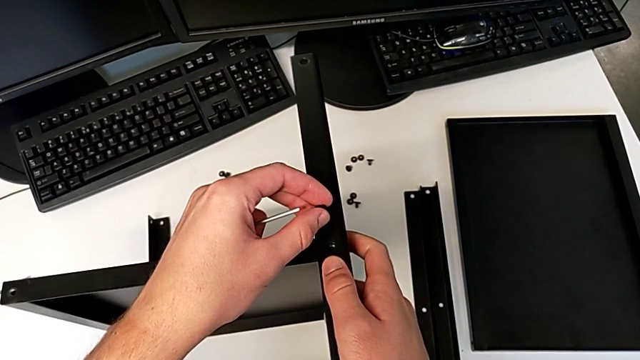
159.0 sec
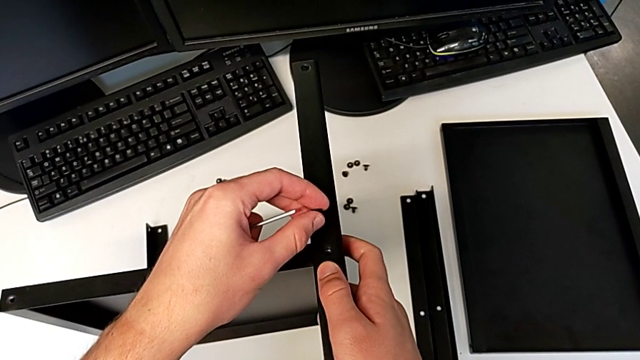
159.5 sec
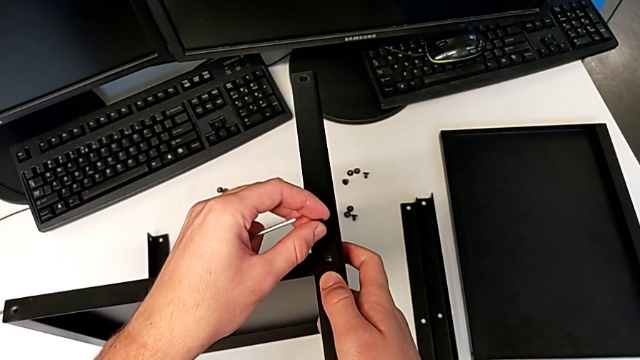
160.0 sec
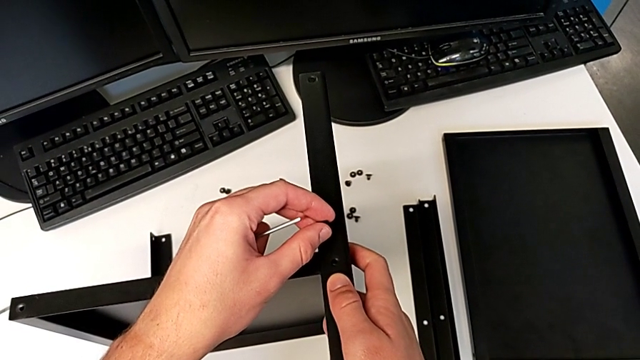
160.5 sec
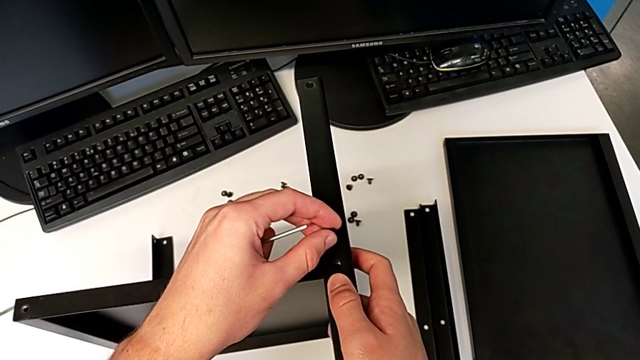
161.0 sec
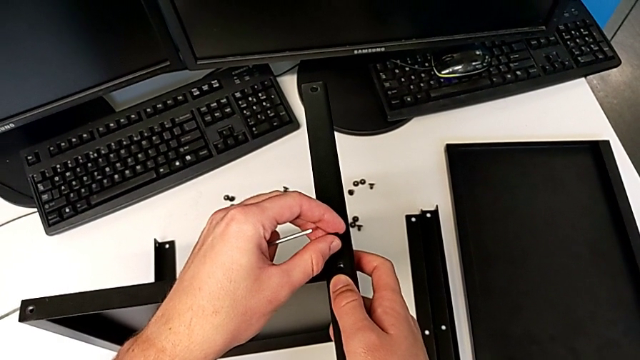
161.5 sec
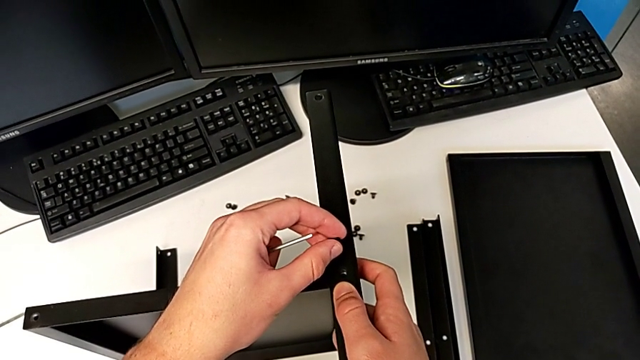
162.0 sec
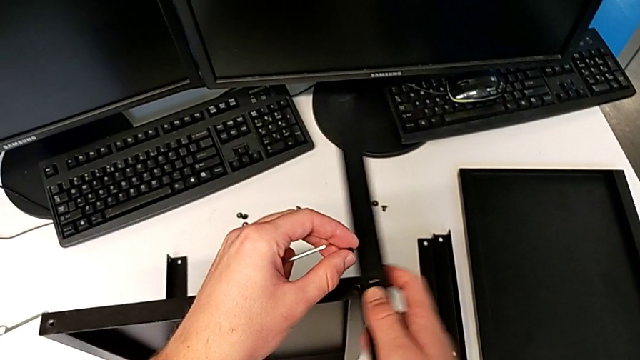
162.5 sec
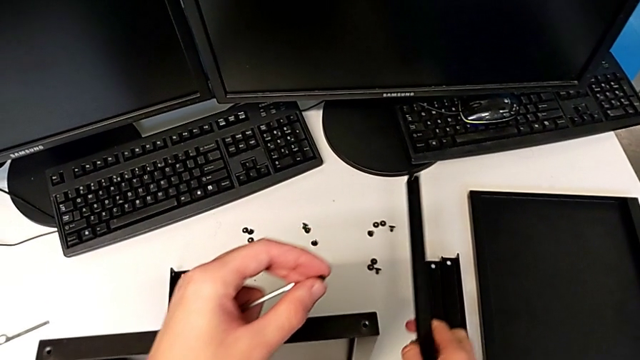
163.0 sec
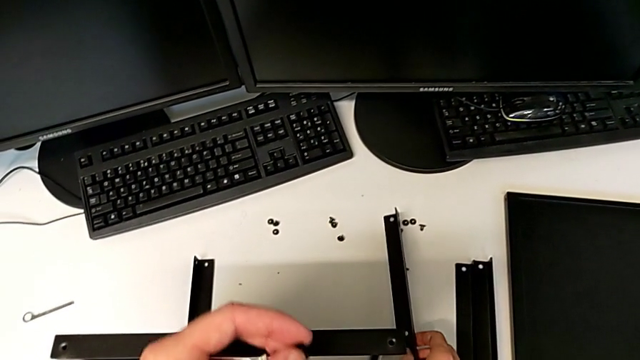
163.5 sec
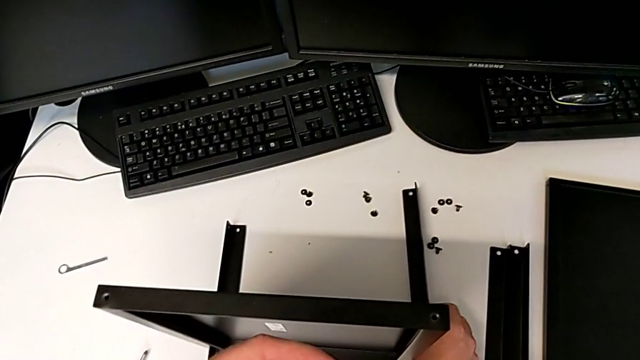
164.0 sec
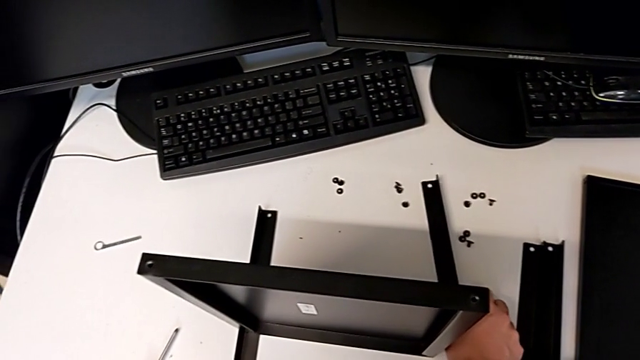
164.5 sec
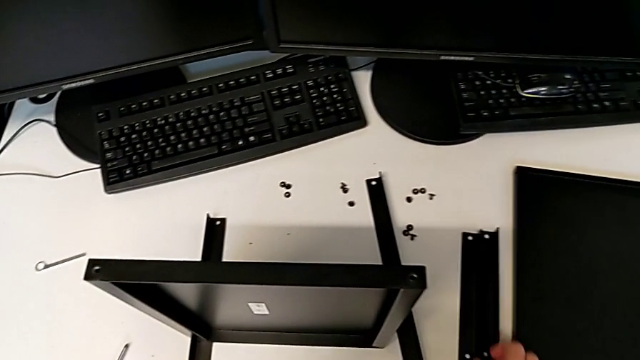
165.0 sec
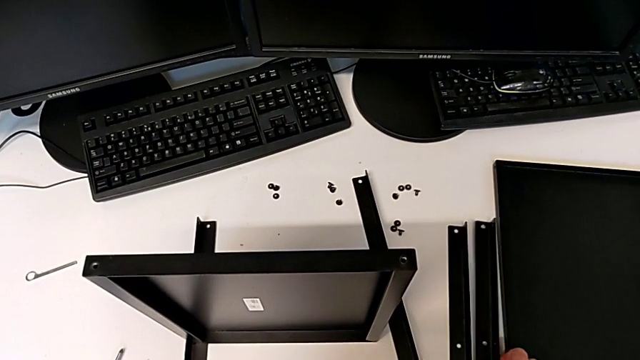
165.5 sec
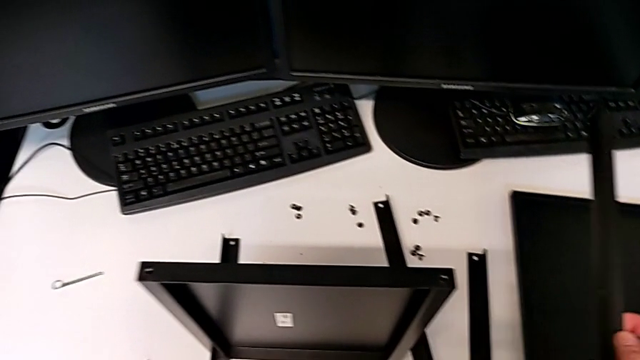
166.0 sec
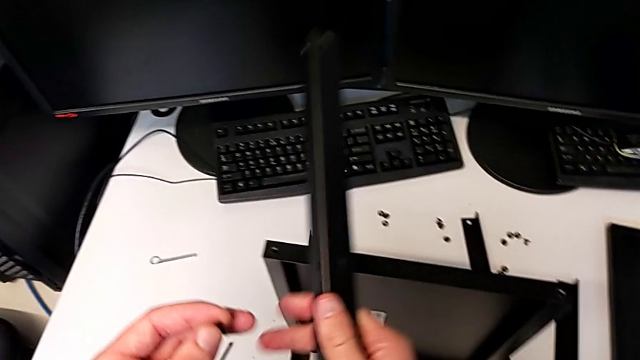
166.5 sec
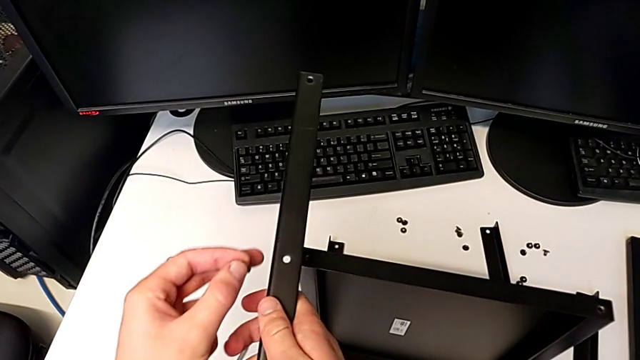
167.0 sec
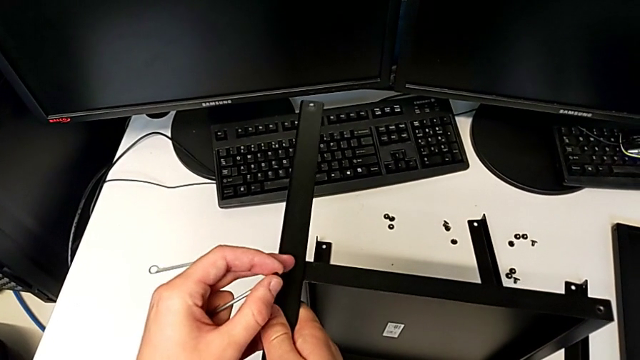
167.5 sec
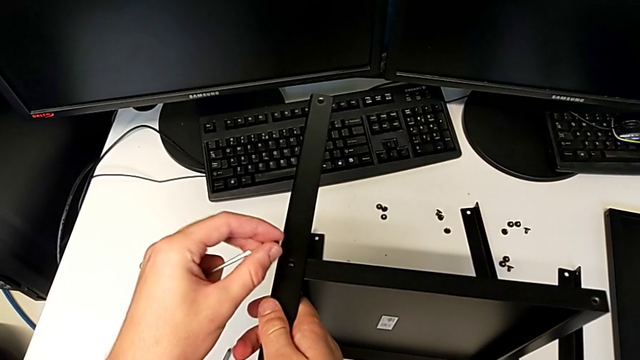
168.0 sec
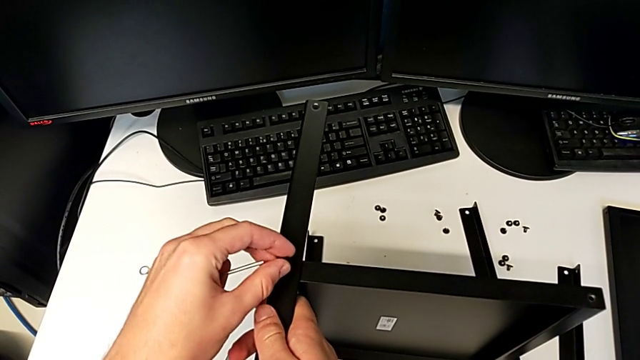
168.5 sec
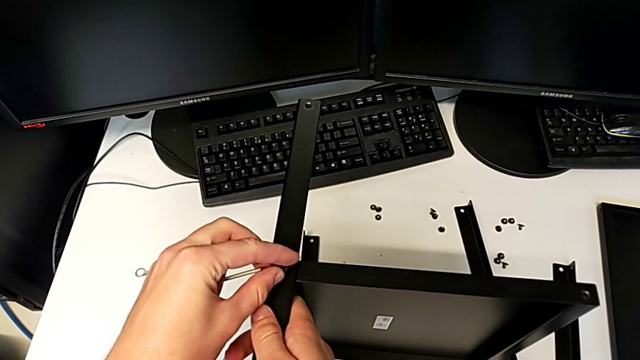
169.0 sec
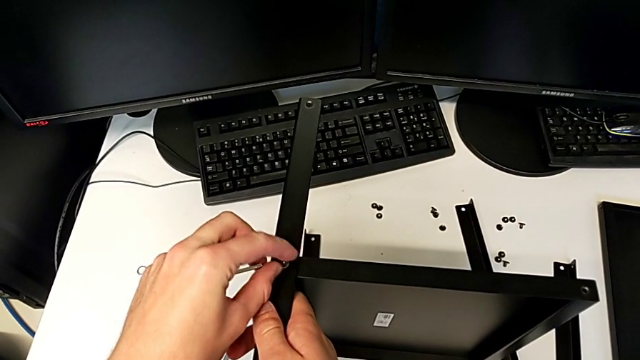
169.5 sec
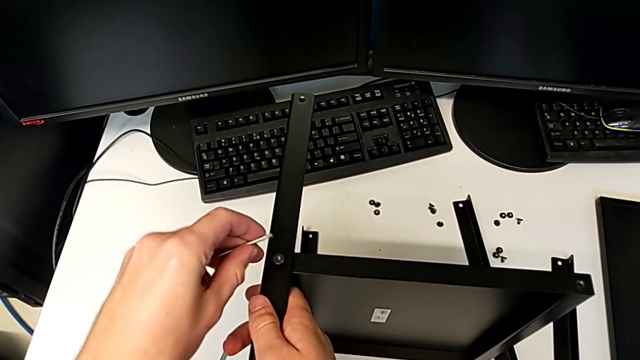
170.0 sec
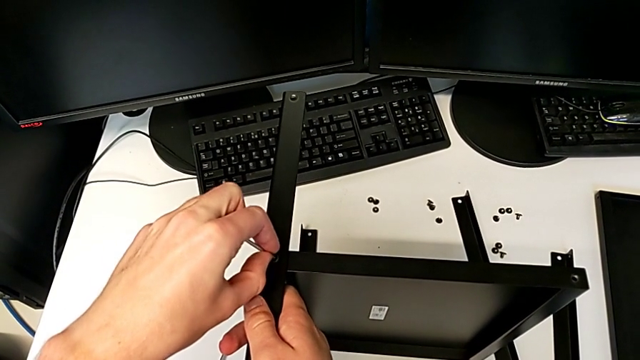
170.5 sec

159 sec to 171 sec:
The camera wearer is assembling the second leg and shelf. They hold the nightstand, withdraw the leg, place it, lift it, align it, insert the hex socket head, screw it and insert the Allen wrench.

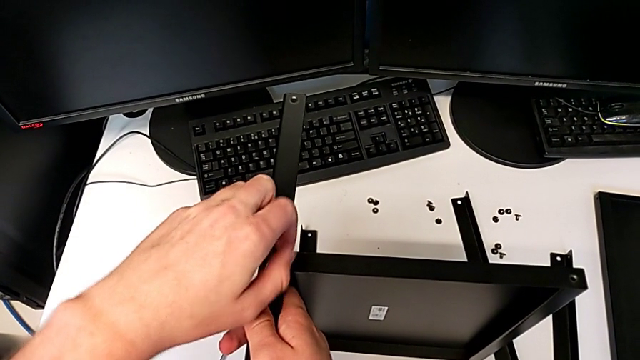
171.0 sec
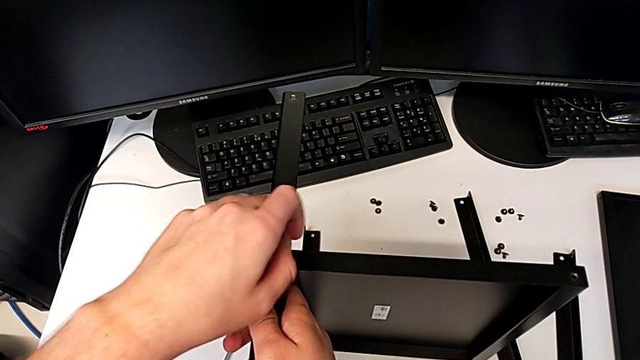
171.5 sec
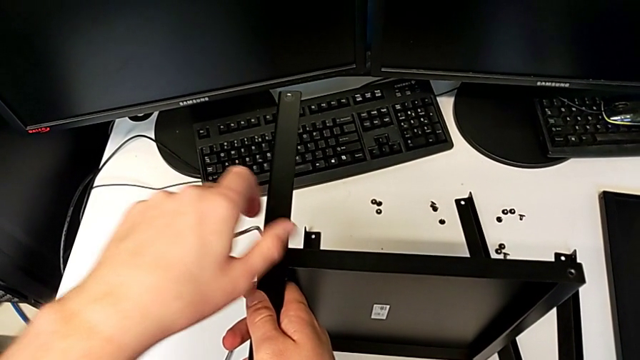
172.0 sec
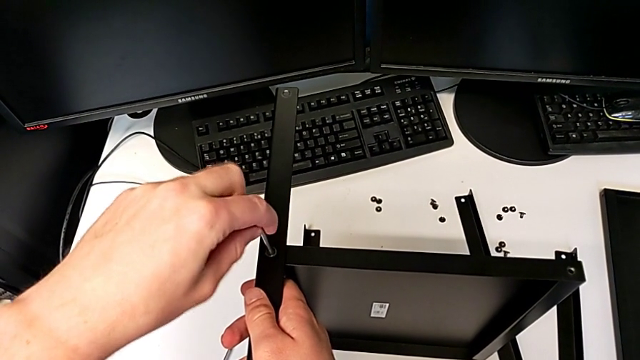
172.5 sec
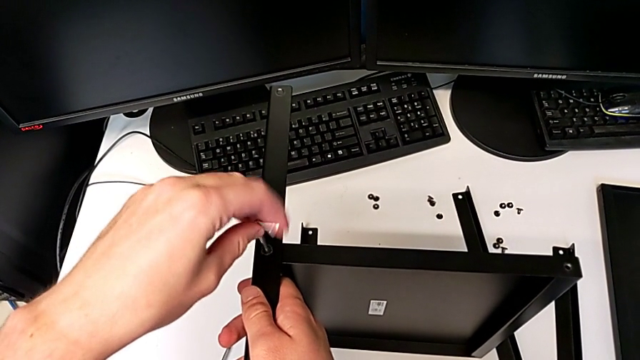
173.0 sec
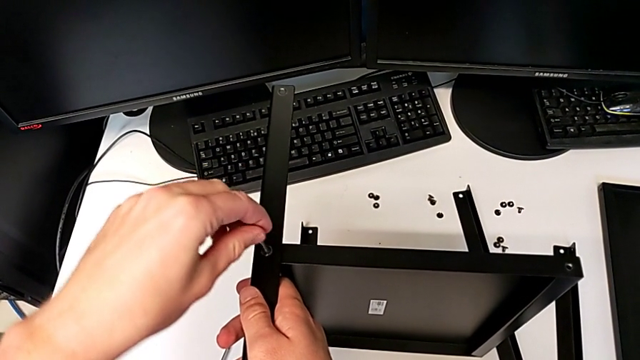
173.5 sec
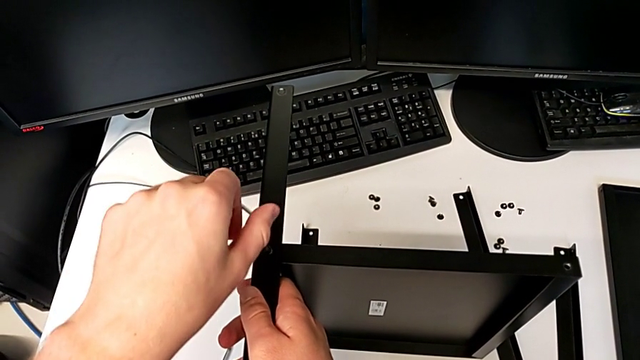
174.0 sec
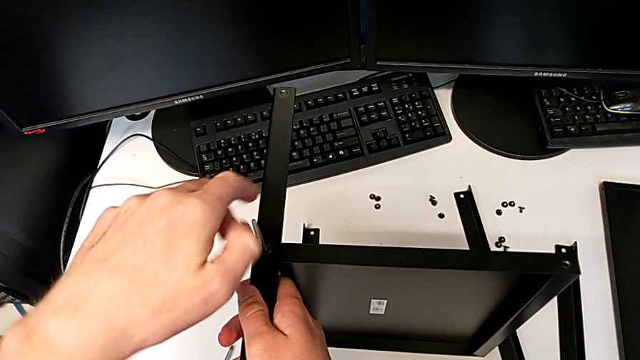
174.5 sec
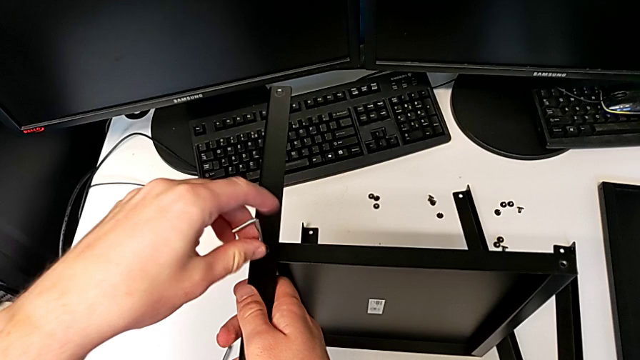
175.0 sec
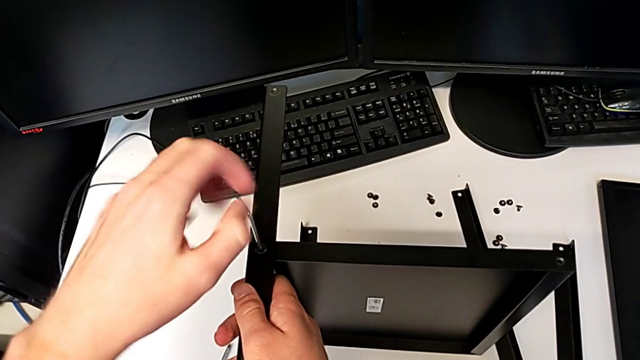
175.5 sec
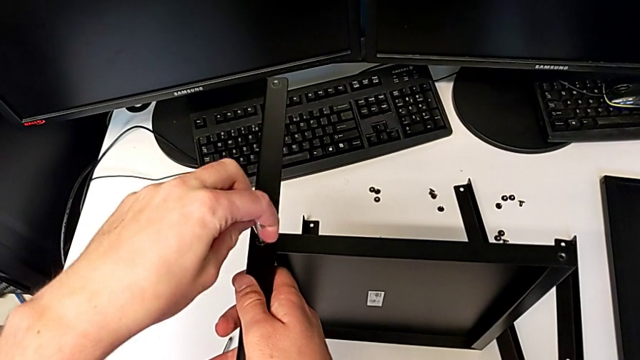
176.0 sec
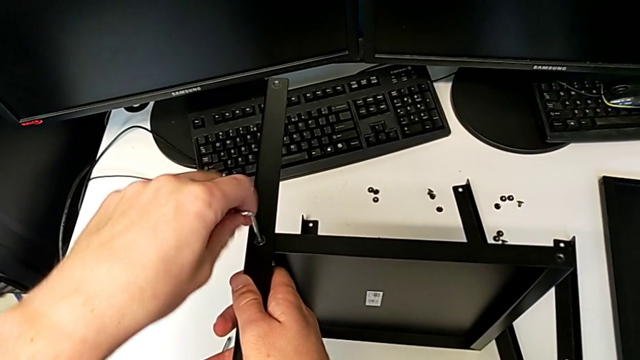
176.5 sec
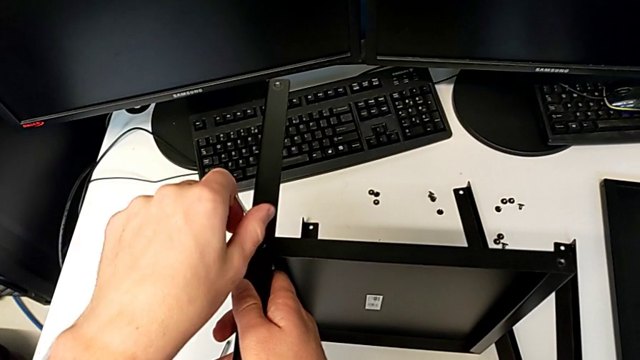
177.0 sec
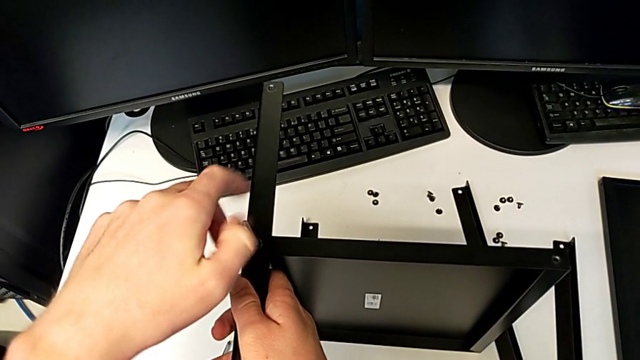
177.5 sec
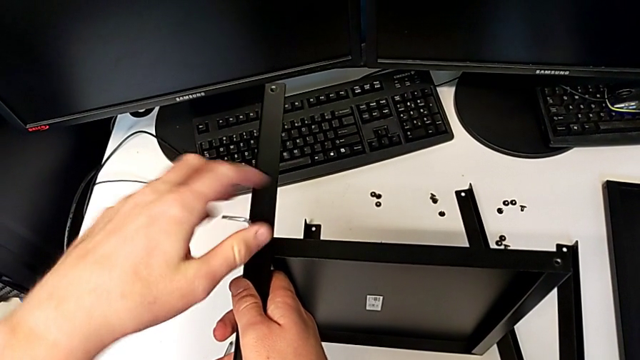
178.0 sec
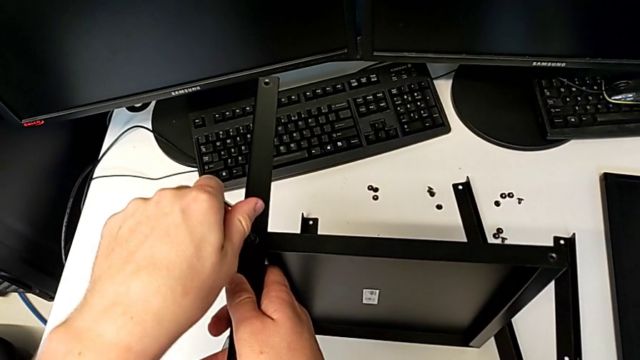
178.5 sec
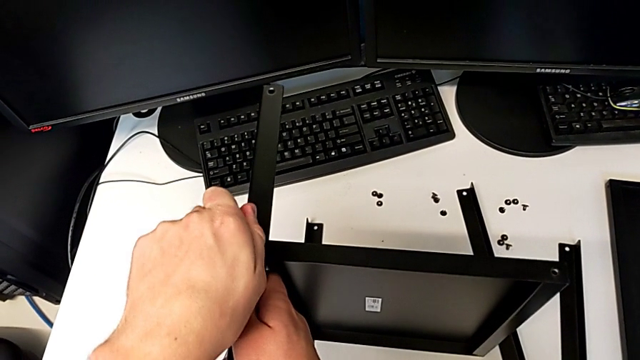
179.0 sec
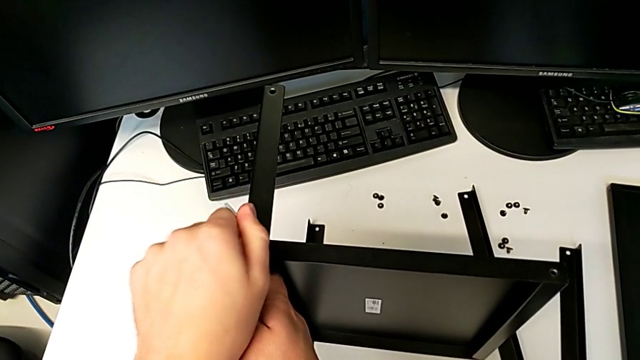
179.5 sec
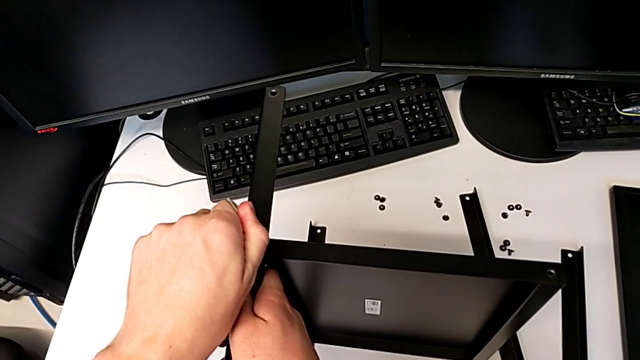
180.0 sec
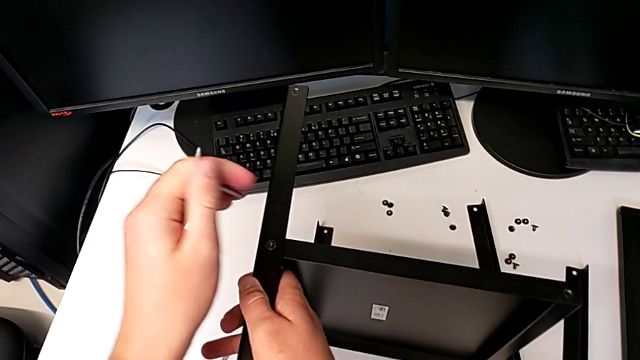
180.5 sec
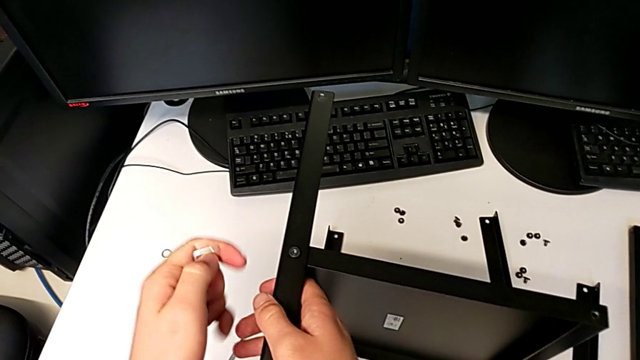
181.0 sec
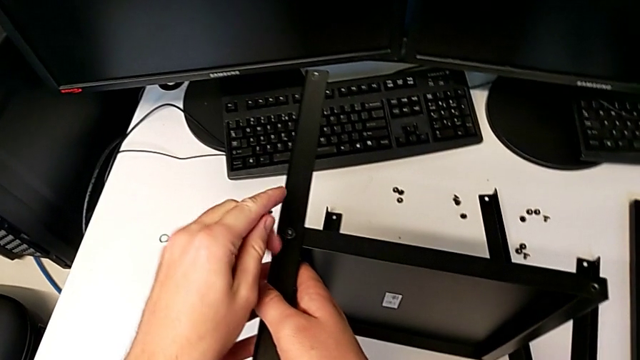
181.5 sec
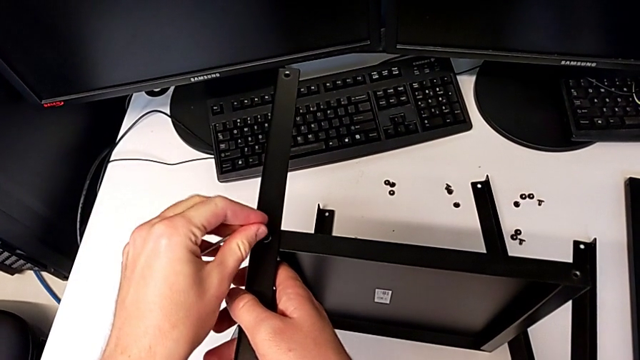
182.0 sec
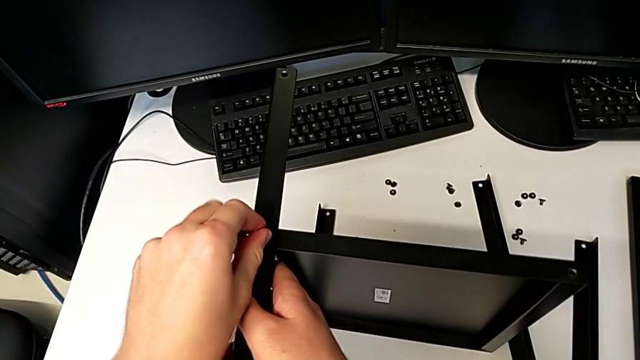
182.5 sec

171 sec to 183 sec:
The camera wearer is assembling the second leg and shelf. They begin to screw the hex socket head.
